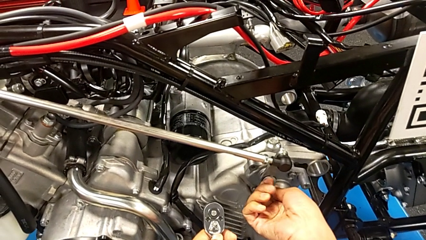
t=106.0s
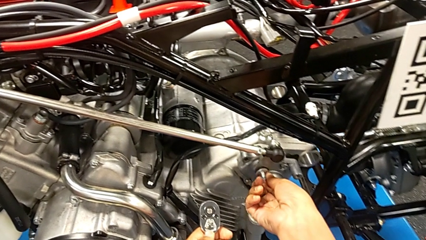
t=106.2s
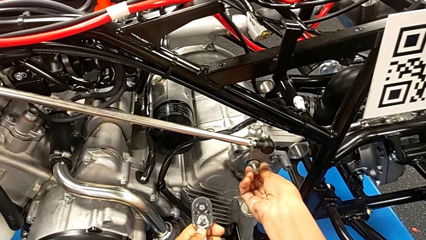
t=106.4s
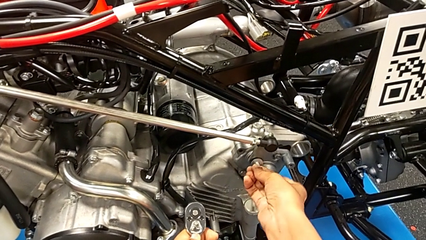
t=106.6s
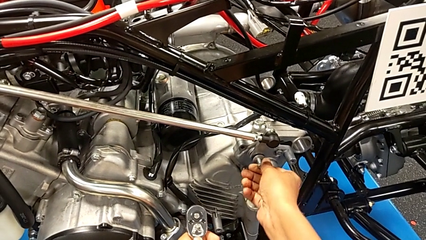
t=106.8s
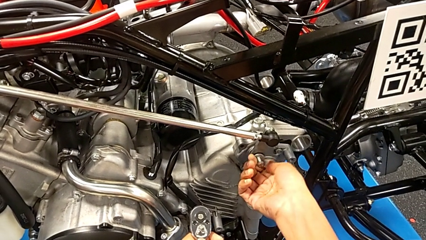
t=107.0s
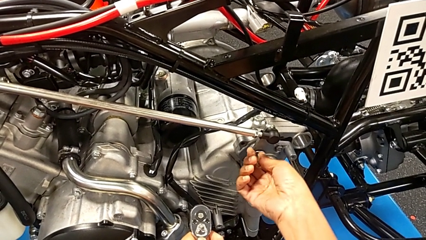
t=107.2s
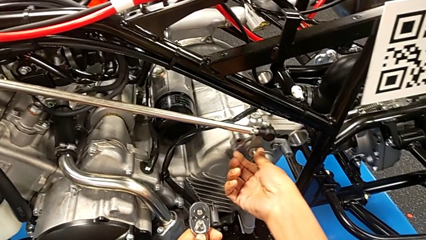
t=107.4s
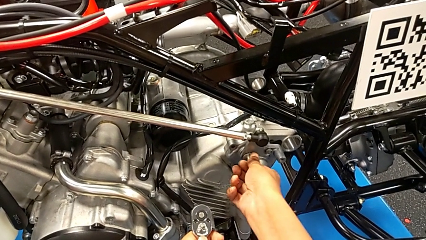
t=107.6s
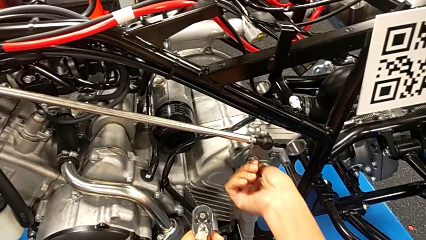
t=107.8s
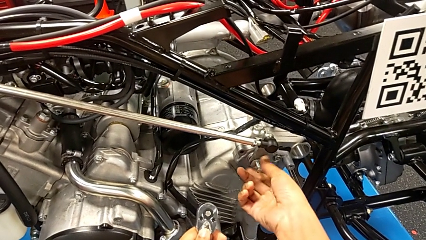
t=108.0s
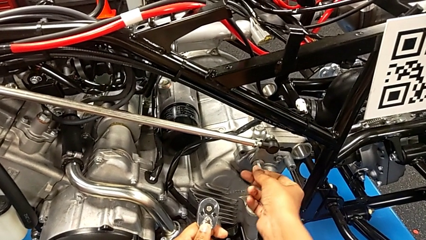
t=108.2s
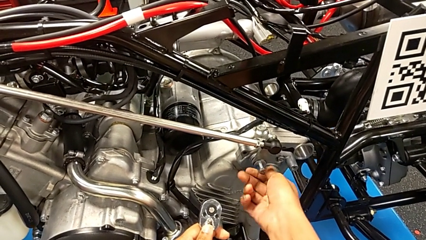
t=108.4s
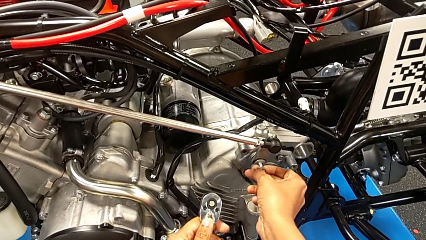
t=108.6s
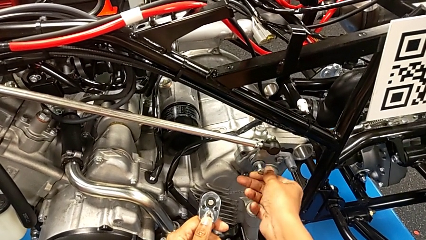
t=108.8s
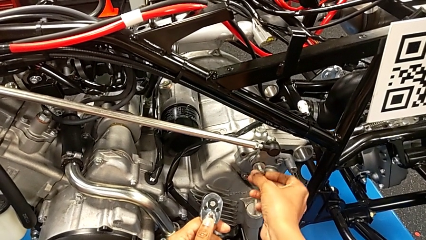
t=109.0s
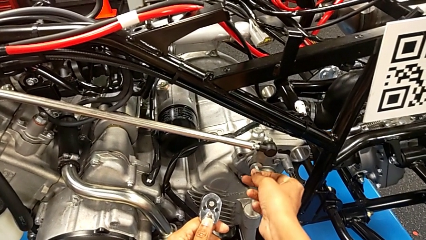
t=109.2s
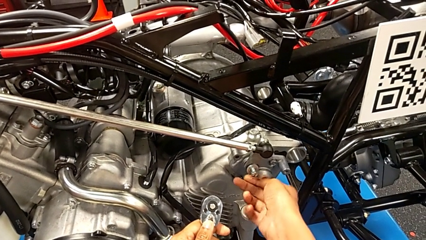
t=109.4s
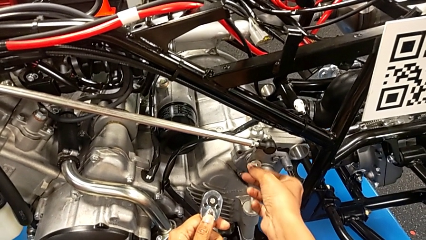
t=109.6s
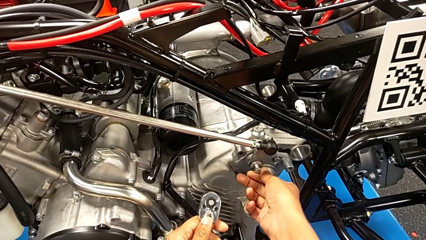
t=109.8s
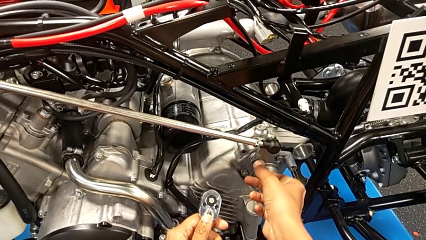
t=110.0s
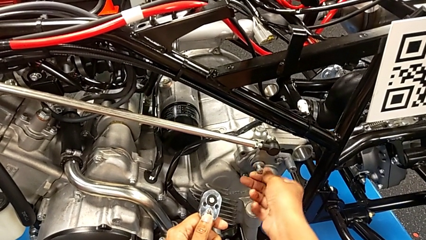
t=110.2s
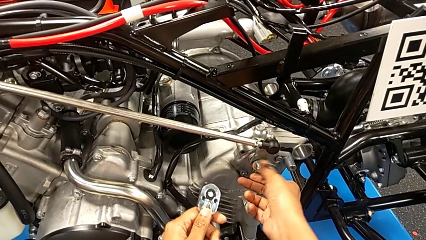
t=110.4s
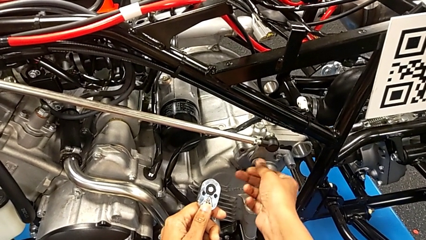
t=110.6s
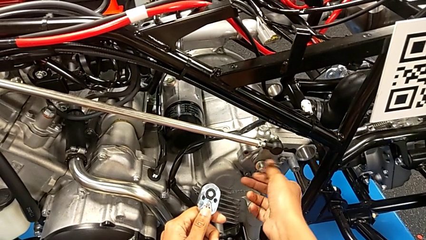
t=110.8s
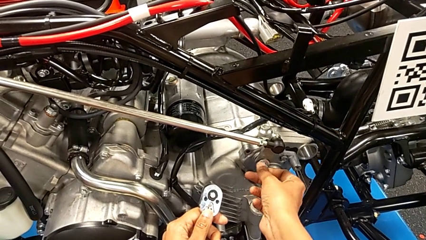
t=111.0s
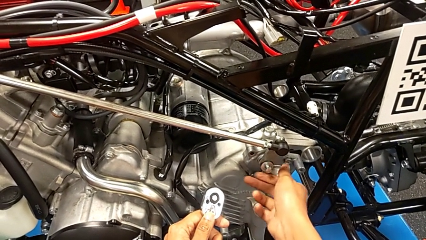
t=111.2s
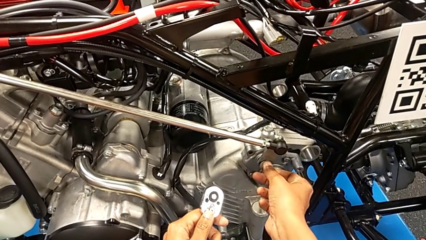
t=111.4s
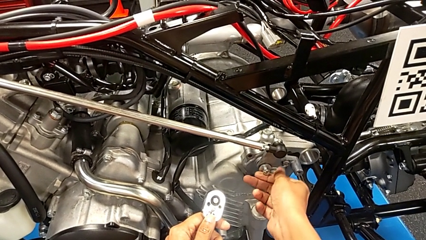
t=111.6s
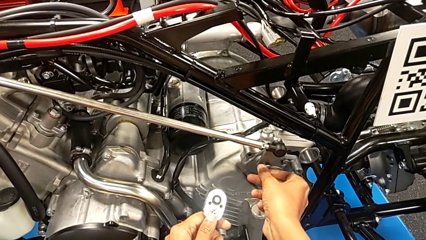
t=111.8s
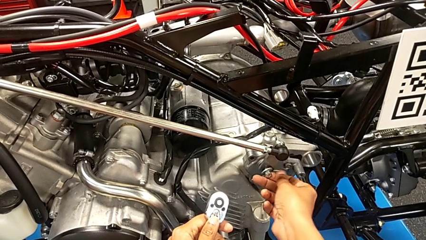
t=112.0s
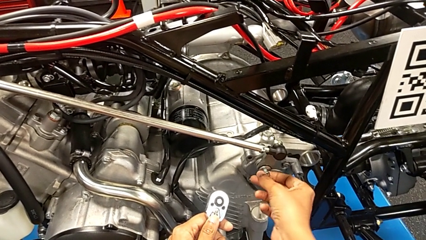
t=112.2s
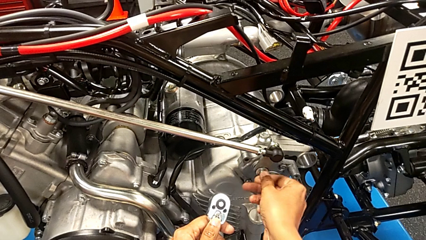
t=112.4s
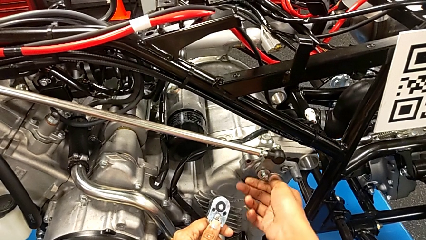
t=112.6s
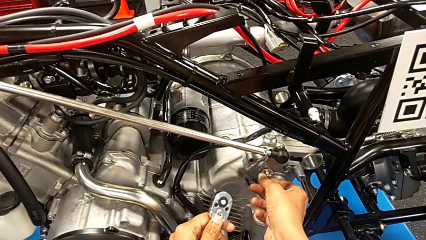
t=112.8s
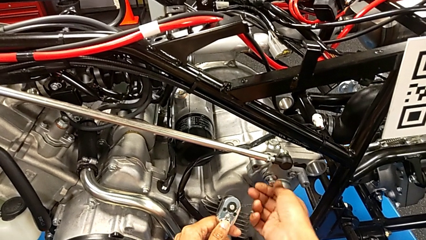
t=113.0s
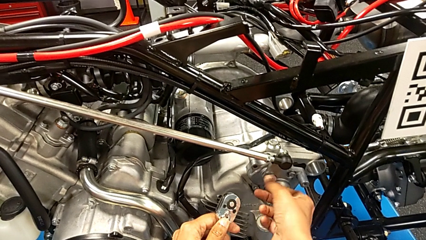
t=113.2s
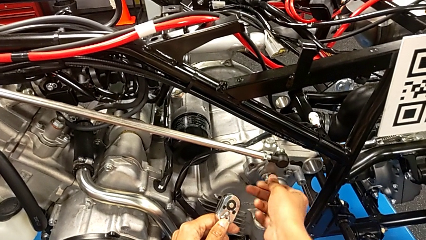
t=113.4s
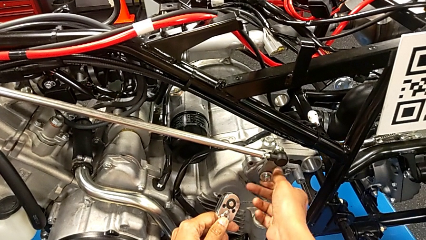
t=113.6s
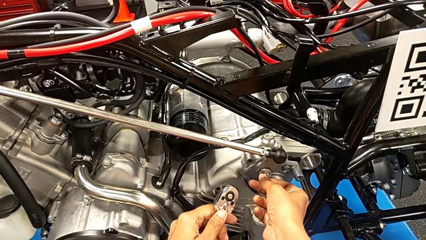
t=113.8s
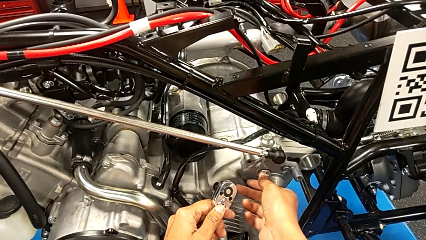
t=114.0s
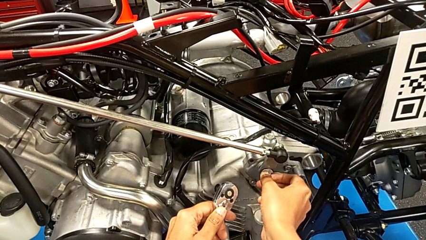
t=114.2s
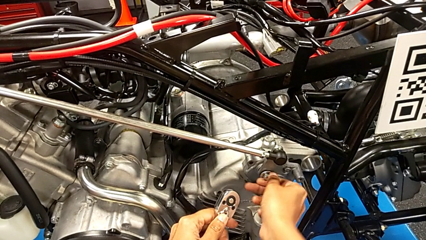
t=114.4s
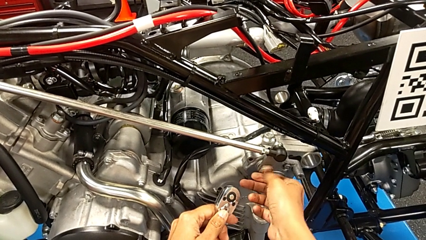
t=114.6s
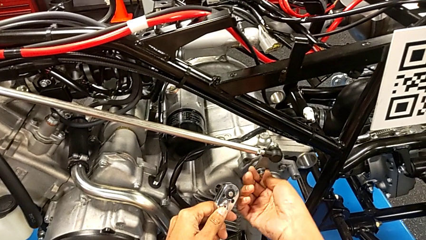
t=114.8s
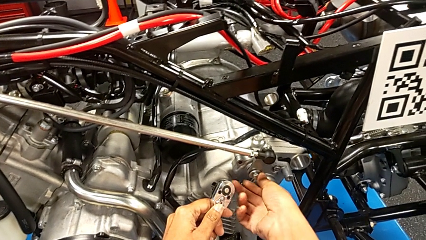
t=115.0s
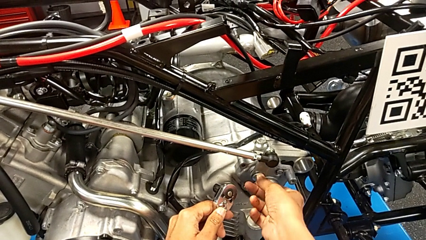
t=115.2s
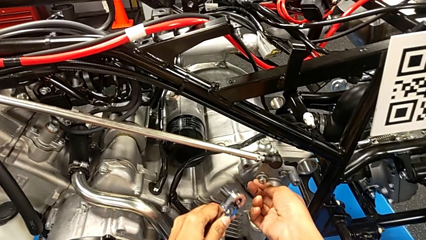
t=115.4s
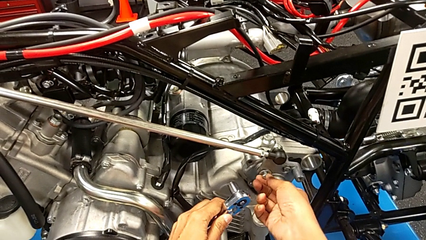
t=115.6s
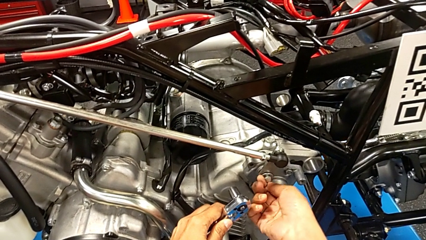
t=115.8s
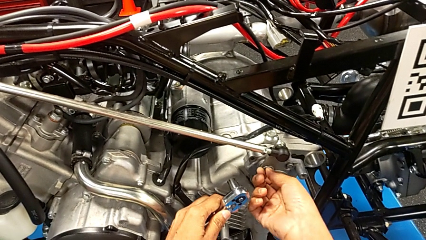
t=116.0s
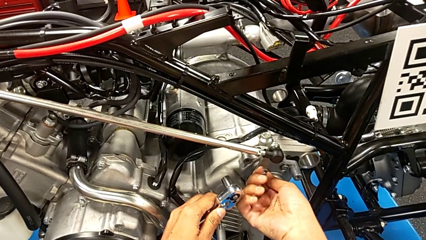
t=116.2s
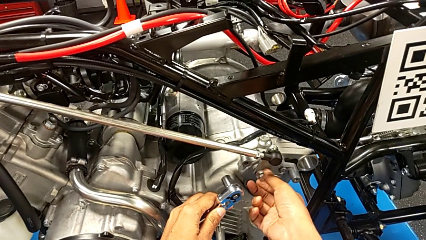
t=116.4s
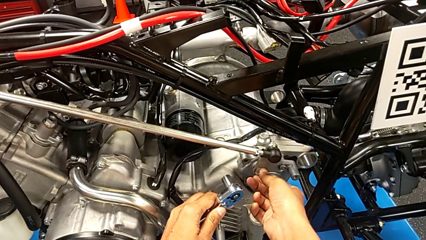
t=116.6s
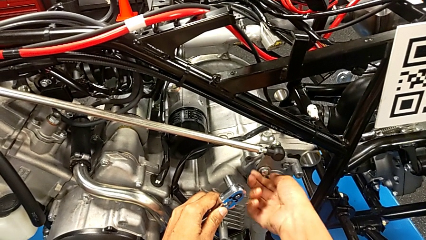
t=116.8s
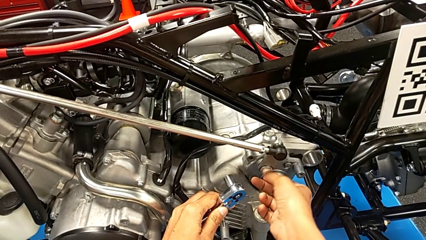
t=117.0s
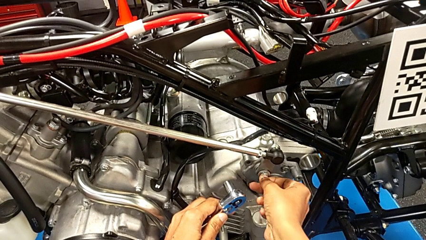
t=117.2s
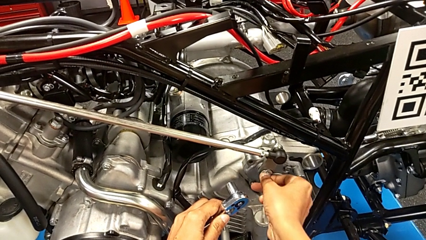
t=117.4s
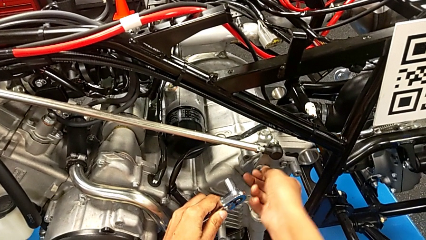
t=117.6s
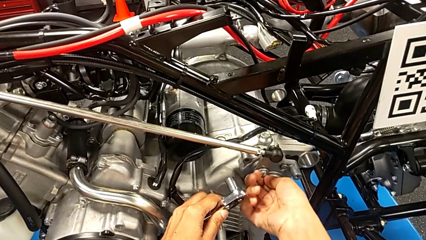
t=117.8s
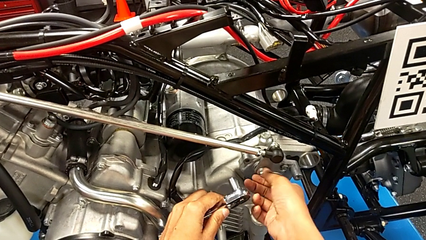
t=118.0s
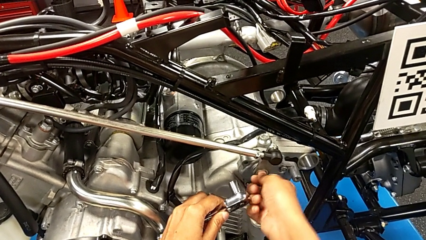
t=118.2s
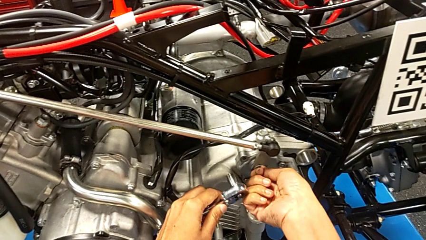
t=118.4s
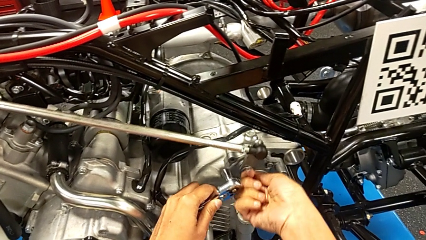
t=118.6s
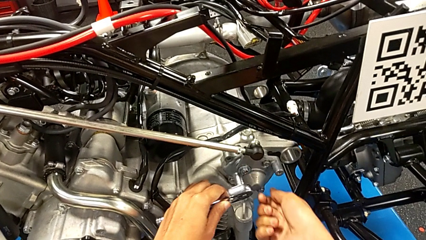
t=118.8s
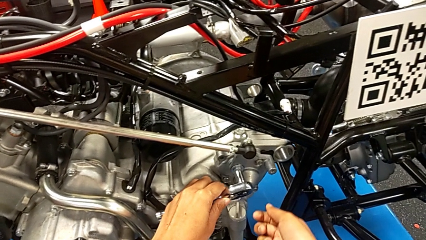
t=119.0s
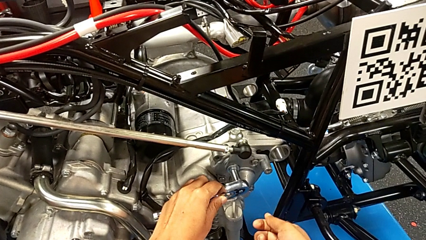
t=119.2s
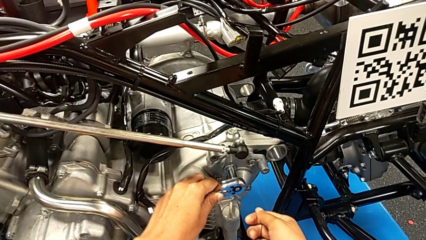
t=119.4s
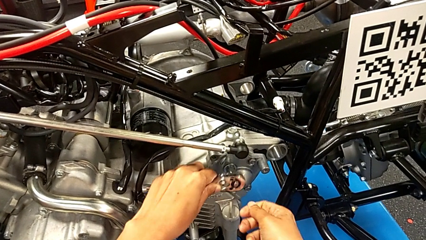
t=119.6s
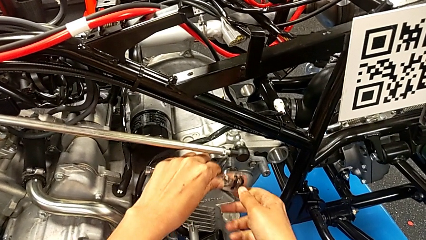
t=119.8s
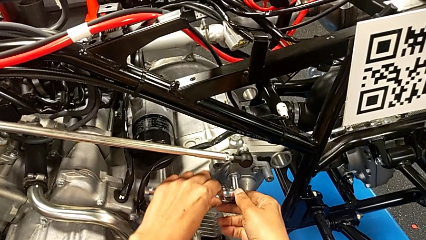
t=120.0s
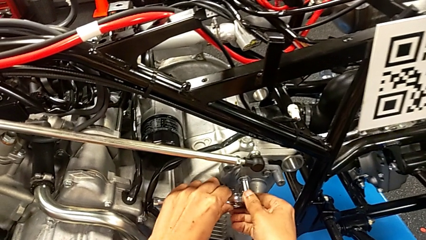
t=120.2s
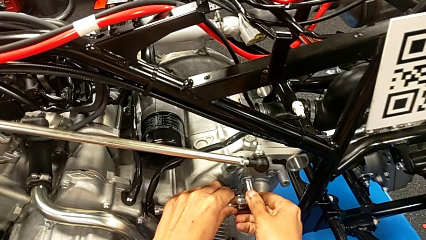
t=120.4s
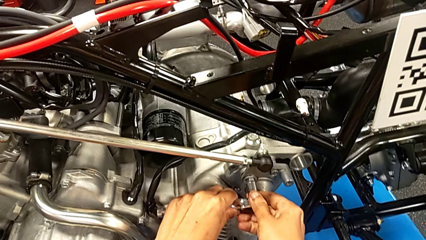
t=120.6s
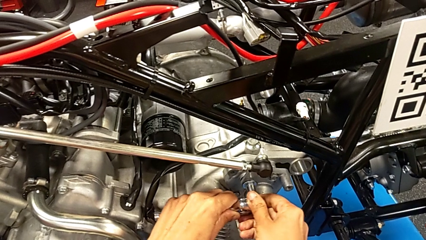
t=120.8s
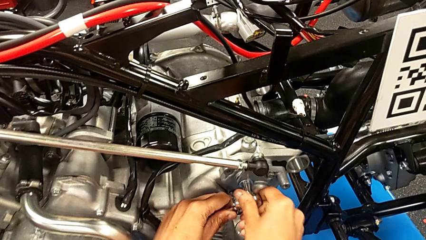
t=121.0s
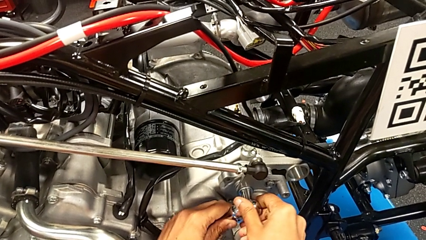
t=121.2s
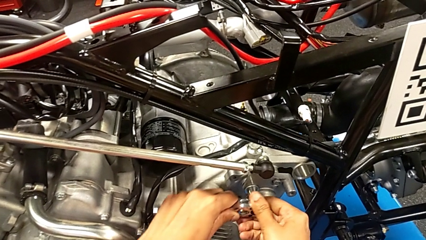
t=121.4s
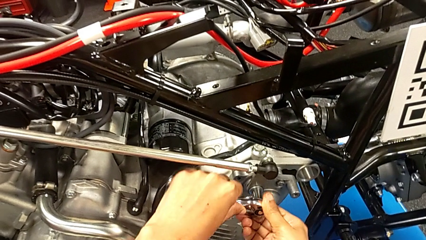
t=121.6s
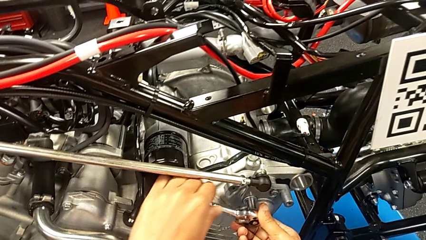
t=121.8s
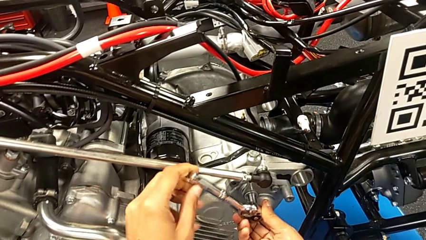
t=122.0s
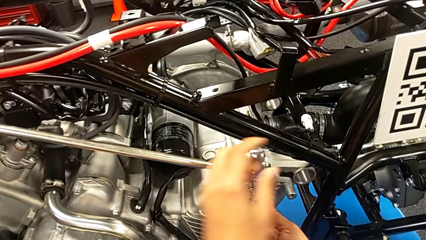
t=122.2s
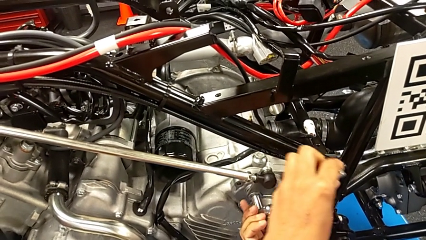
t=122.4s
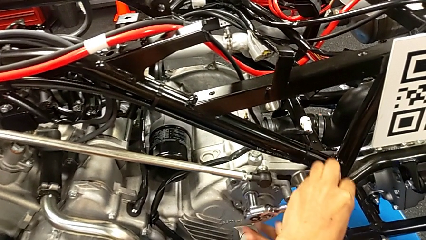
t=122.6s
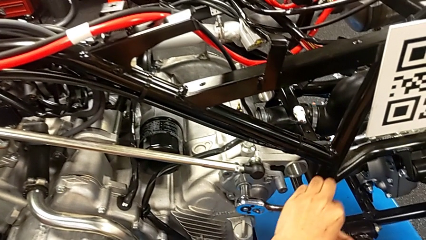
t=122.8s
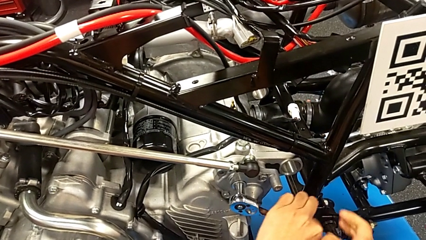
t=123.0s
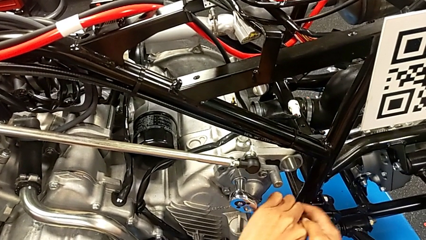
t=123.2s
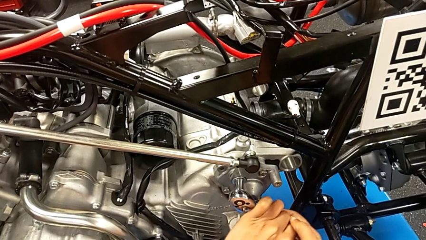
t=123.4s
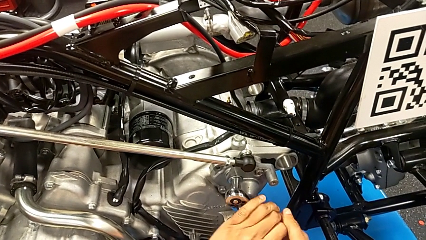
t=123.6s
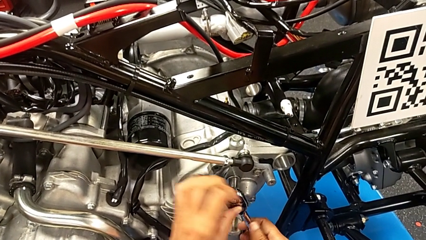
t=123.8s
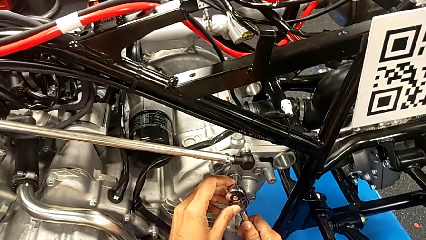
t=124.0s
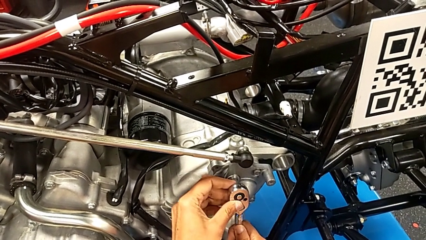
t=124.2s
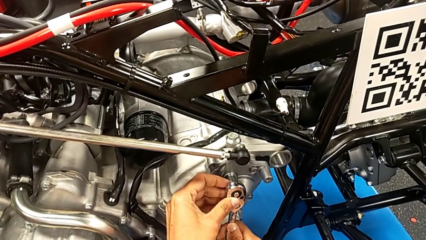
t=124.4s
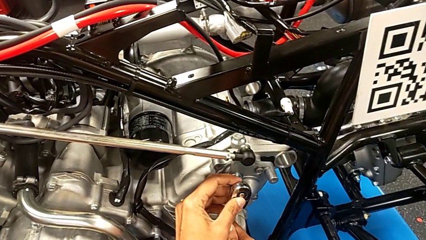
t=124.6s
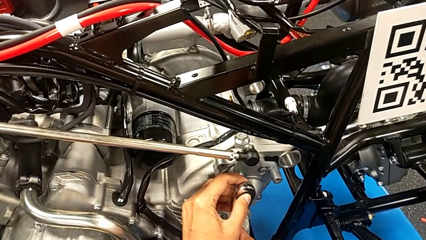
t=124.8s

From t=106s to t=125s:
The camera wearer is screwing the shift arm. They keep screwing the bolt, insert the ratchet and begin to screw the bolt.
